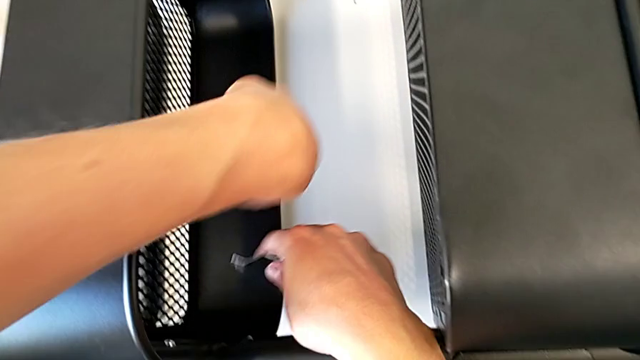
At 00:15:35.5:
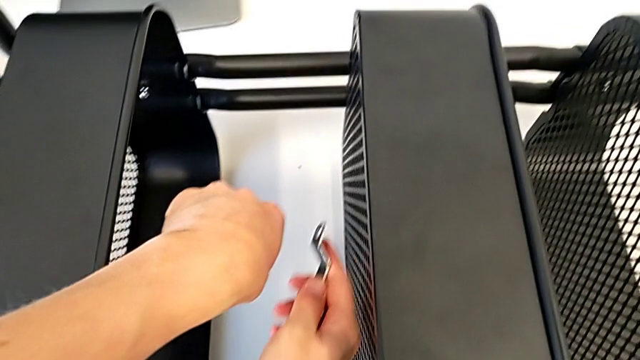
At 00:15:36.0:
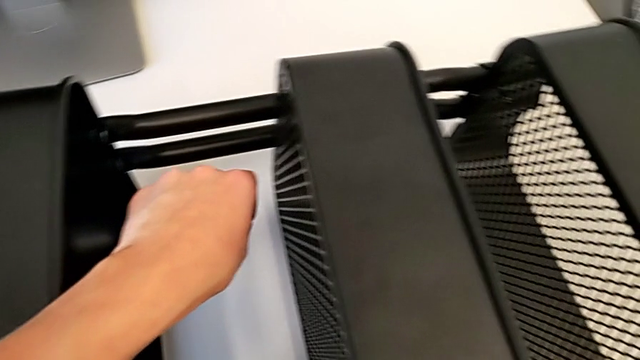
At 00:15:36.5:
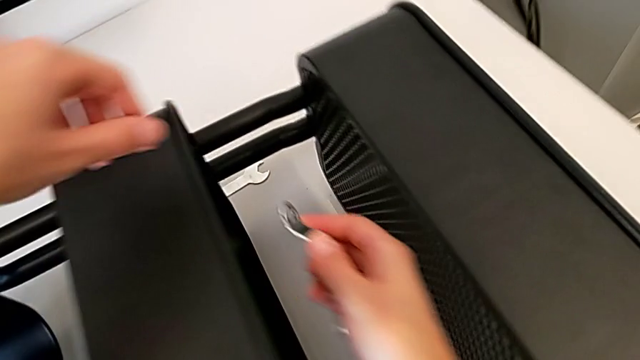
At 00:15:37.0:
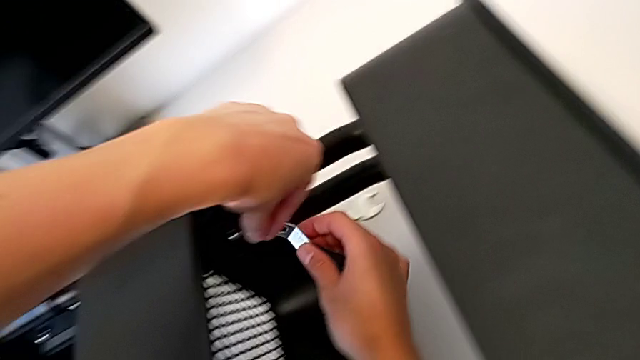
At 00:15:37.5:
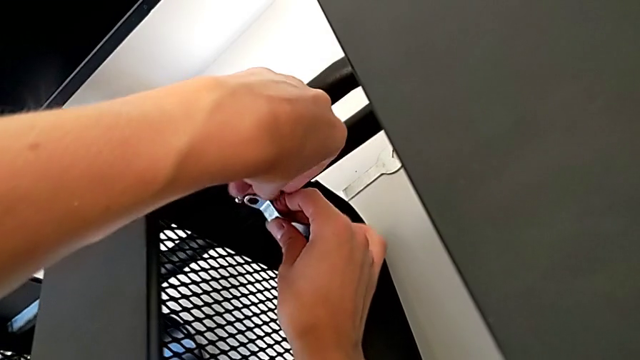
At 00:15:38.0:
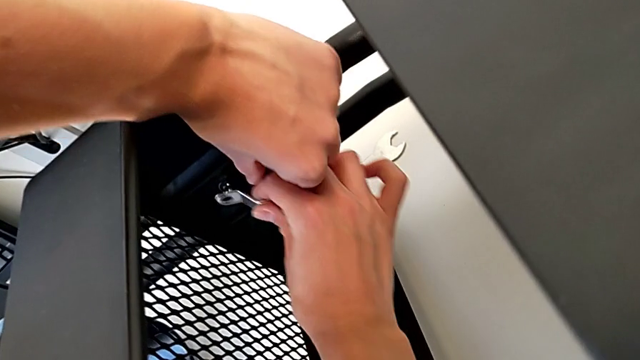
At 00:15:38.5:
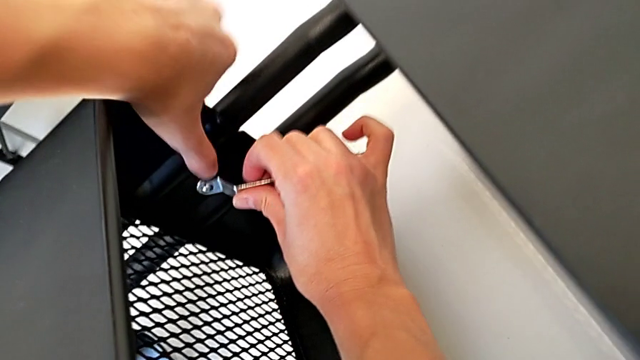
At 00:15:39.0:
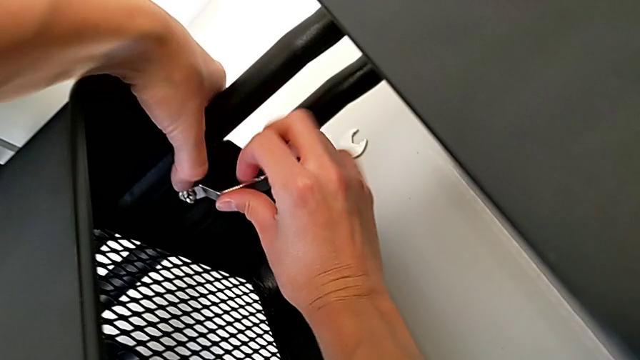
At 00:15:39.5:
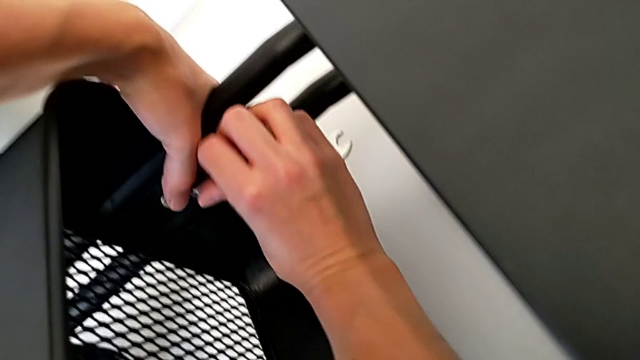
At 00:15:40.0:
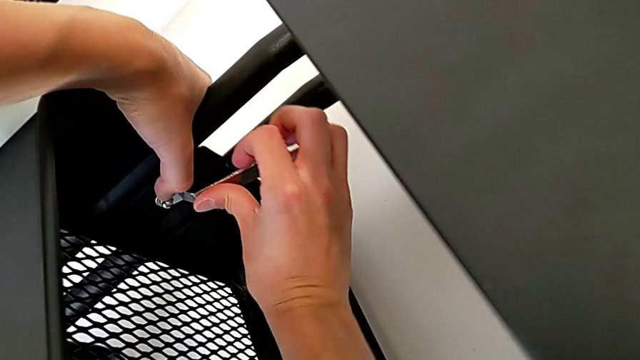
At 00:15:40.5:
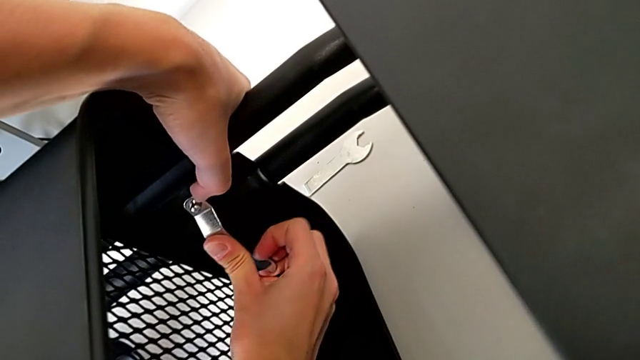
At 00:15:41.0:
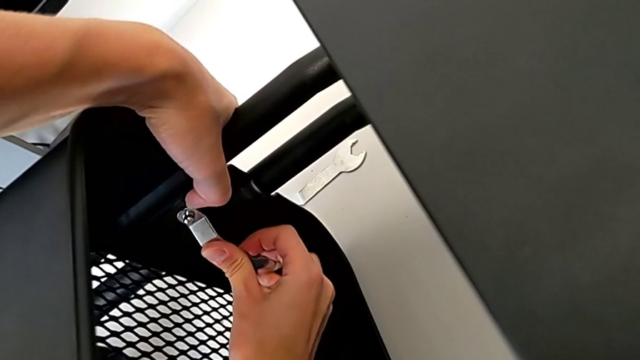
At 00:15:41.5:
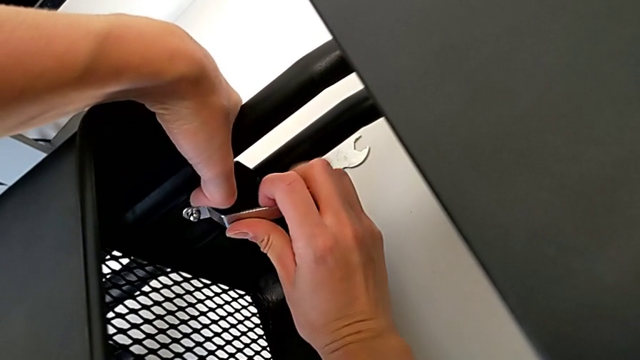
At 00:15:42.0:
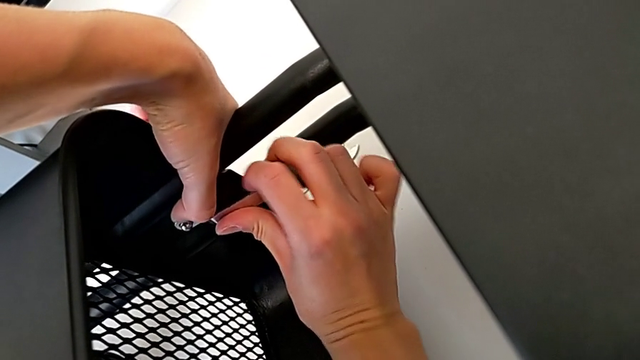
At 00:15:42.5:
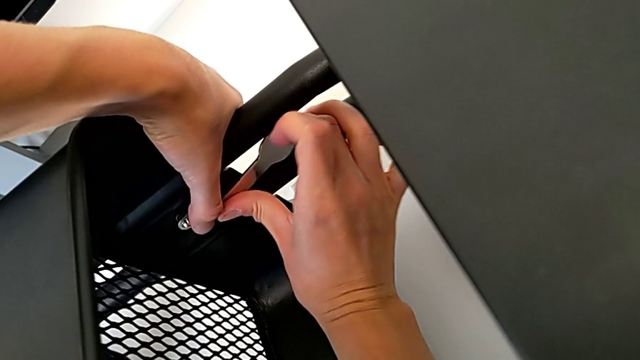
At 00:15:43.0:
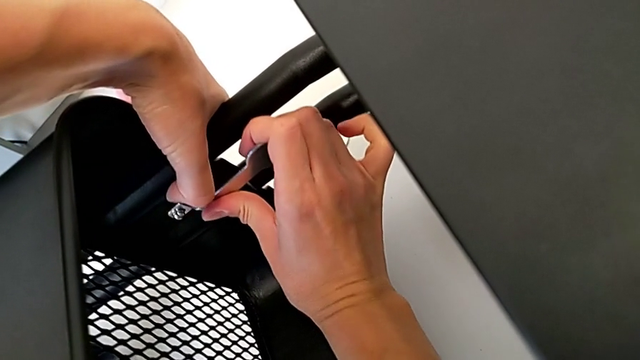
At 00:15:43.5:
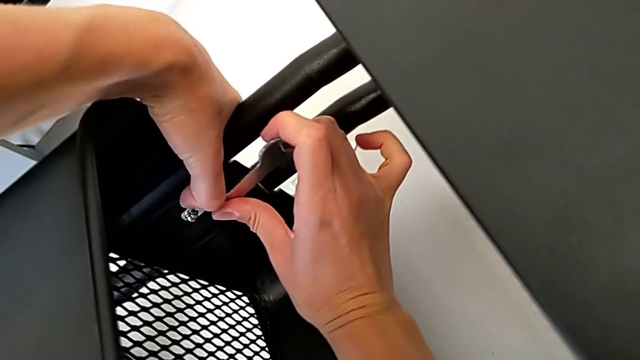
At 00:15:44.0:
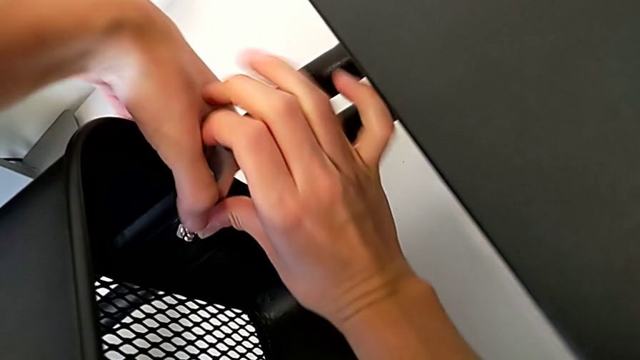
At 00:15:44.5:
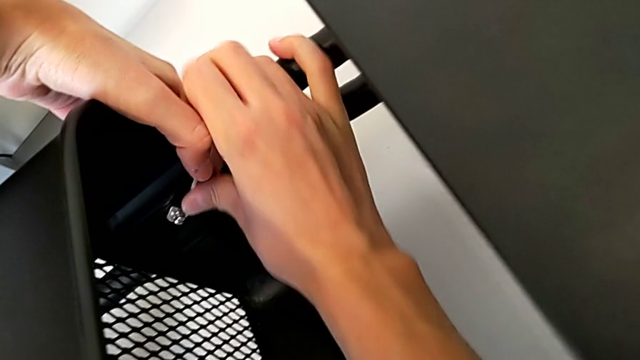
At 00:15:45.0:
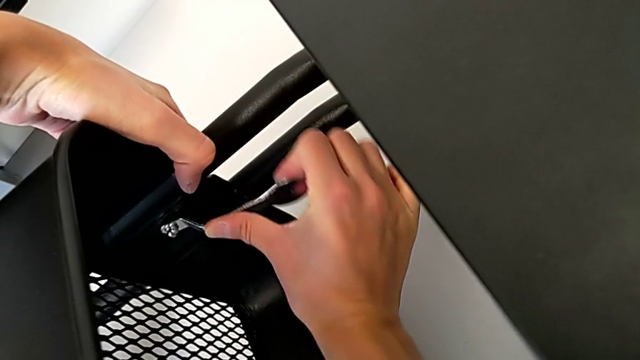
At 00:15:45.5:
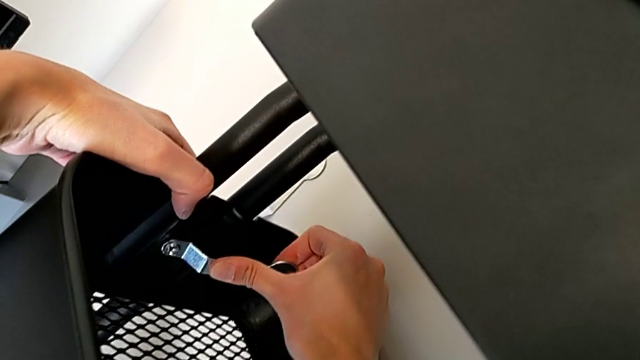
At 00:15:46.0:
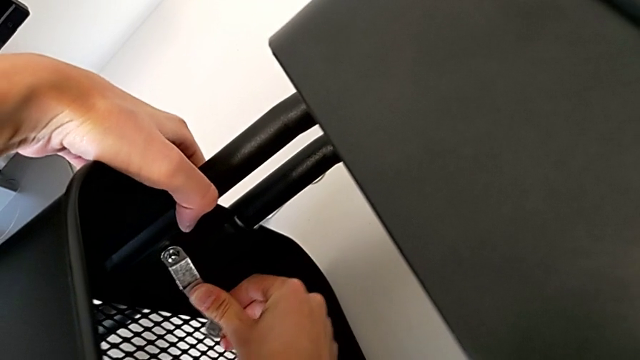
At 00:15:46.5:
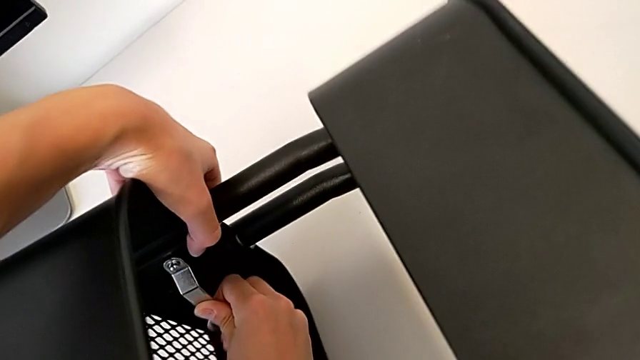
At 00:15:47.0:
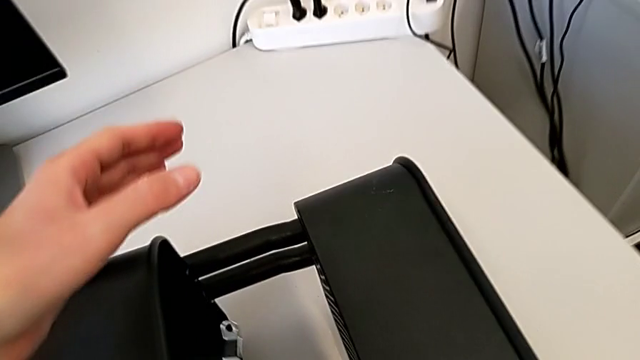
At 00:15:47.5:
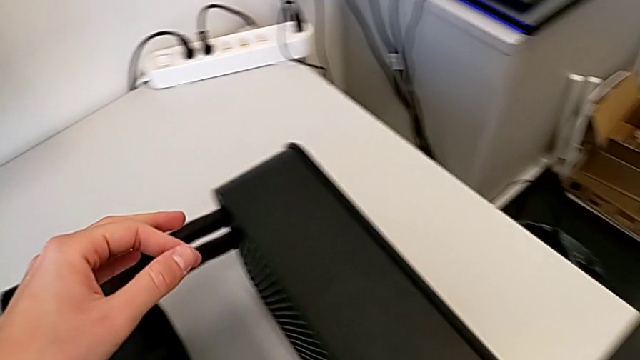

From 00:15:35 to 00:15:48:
The camera wearer is attaching a hexagon cap nut to the middle tray and screwing the screw. They screw the middle hexagon cap nut.

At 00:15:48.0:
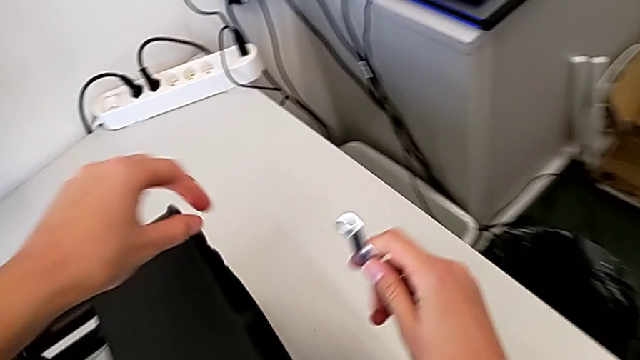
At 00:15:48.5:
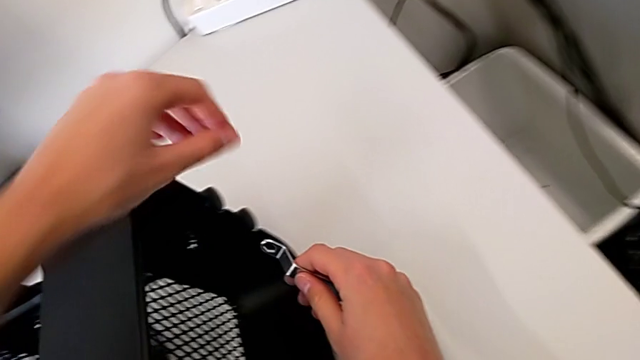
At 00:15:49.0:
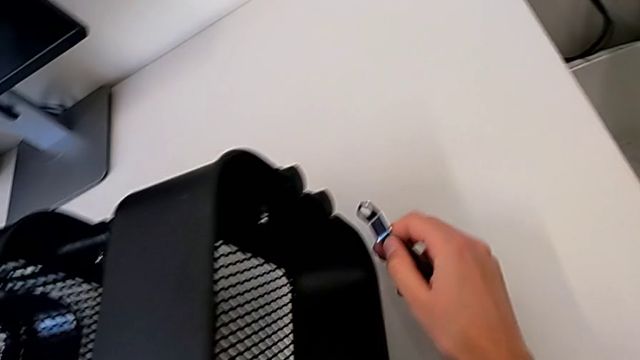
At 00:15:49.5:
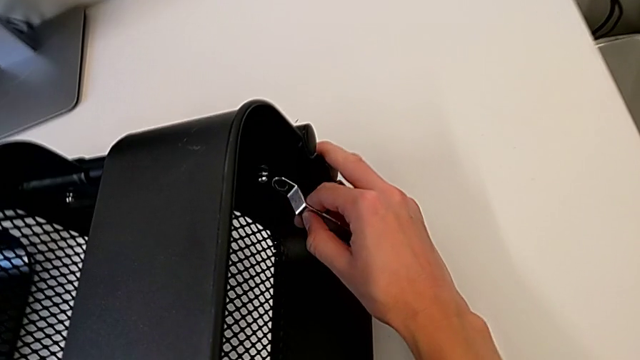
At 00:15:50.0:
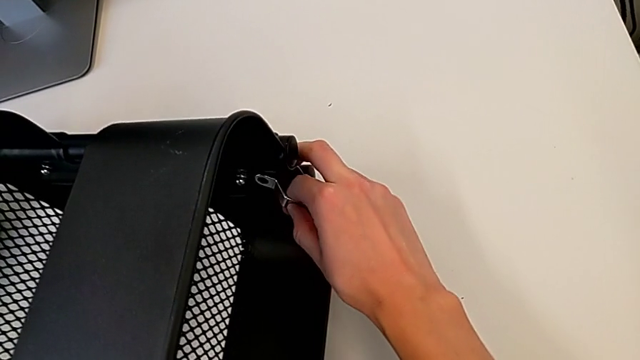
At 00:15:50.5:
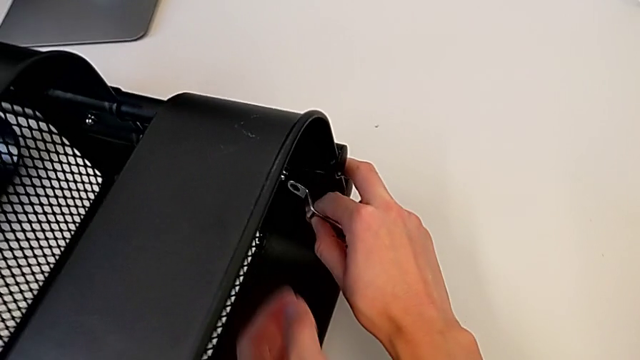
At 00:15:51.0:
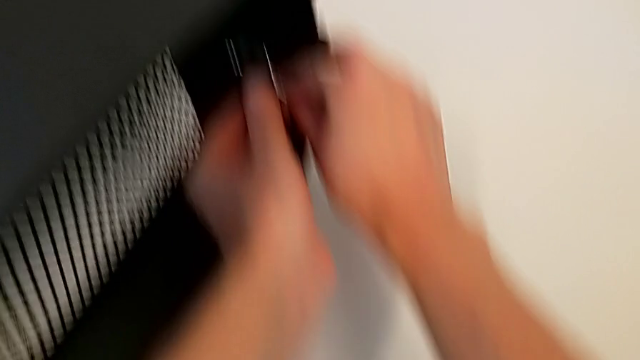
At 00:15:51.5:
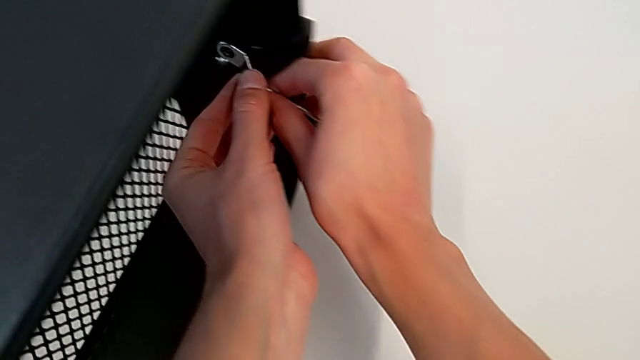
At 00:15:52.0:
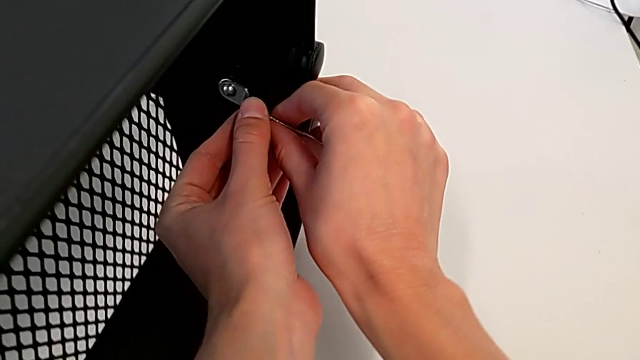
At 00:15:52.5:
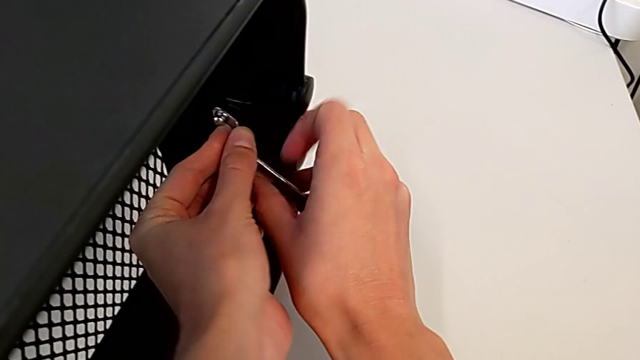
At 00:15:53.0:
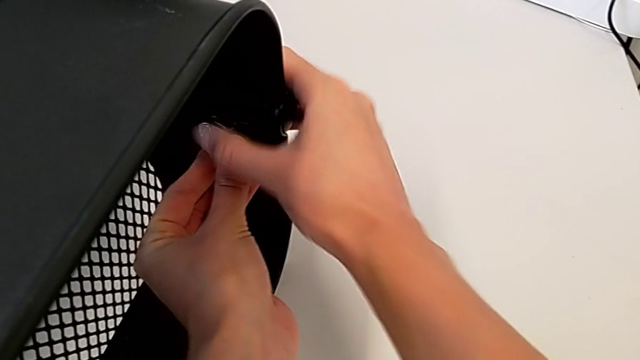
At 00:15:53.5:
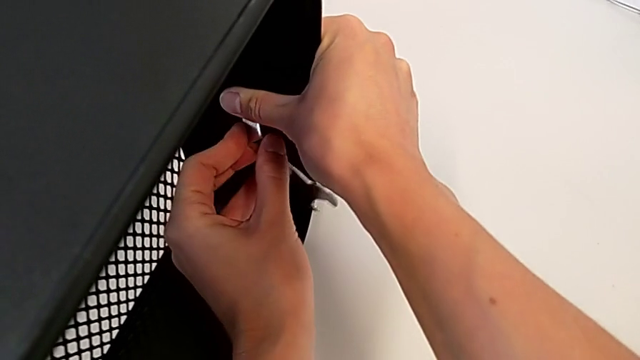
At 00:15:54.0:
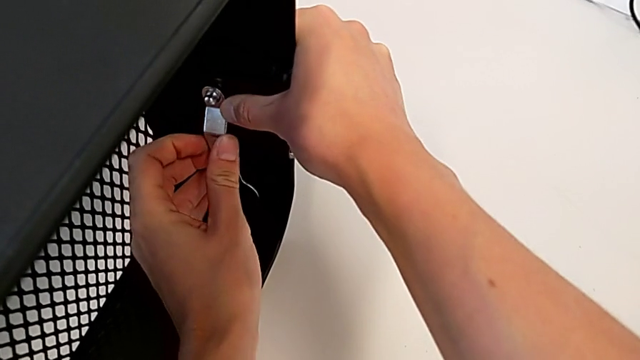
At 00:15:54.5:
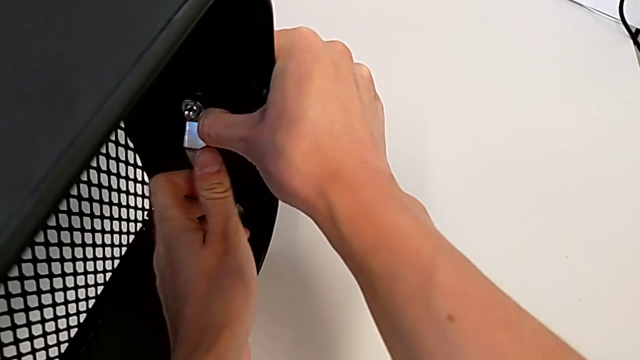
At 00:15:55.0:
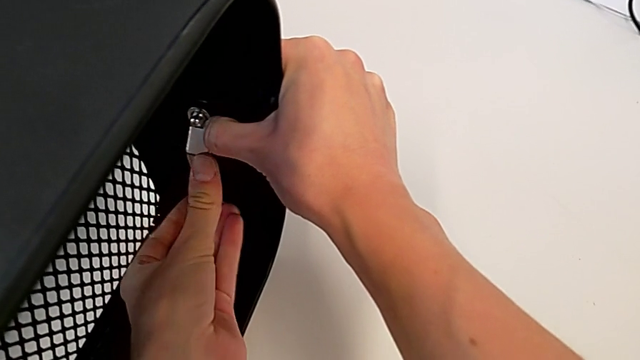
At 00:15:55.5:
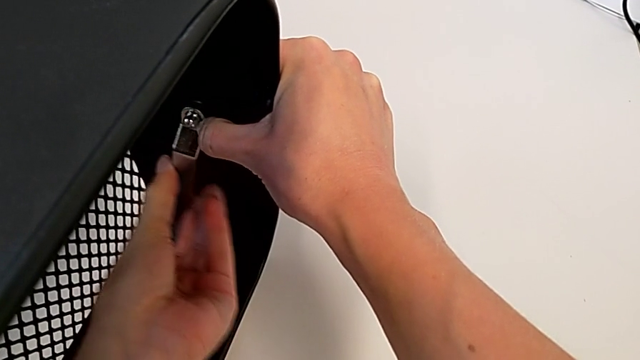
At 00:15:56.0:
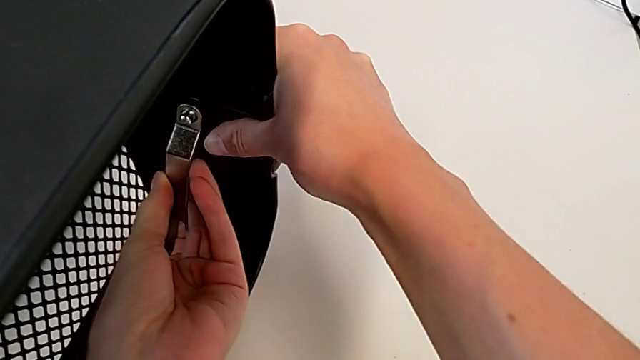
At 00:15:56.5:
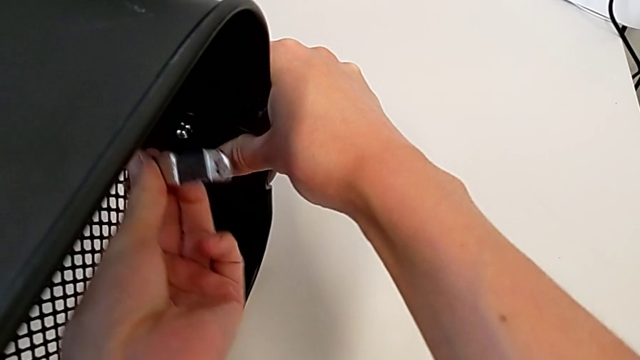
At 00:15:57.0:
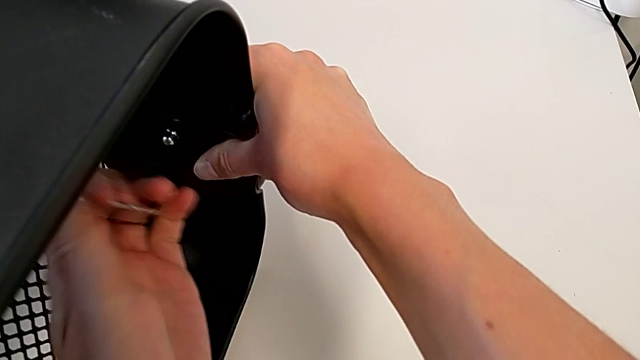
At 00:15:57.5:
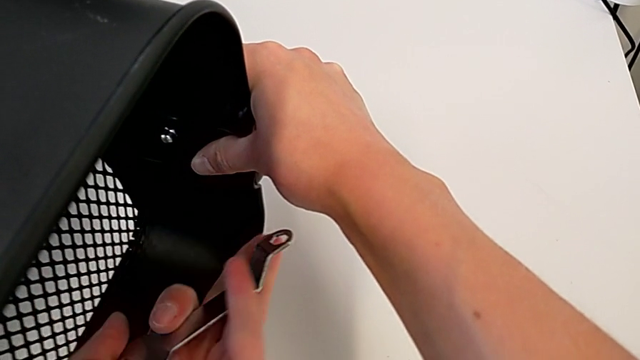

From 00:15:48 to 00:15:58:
The camera wearer is attaching a hexagon cap nut to the middle tray and screwing the screw. They begin to screw the top hexagon cap nut.
